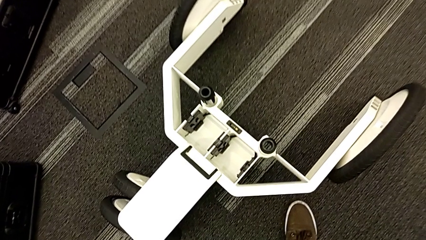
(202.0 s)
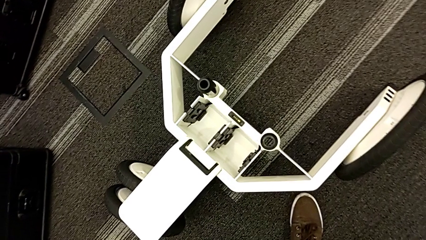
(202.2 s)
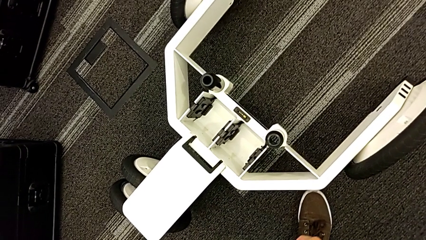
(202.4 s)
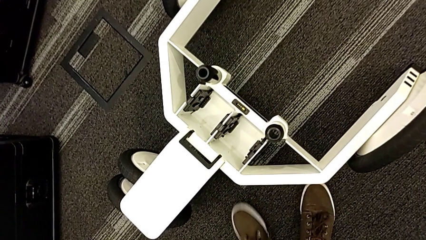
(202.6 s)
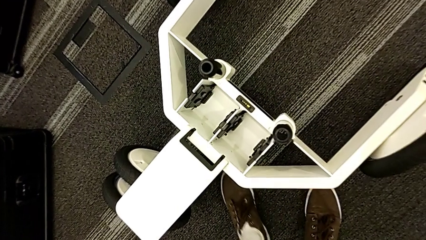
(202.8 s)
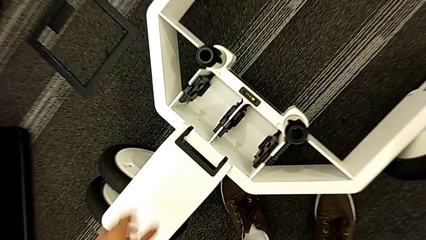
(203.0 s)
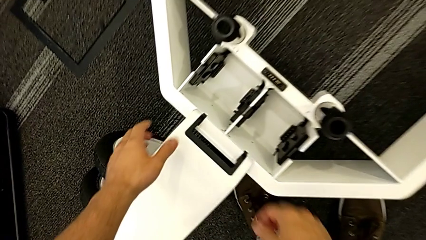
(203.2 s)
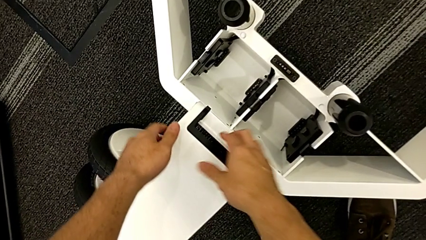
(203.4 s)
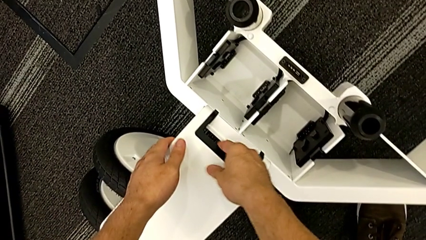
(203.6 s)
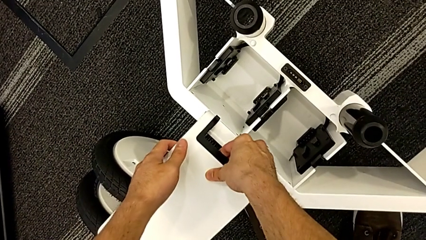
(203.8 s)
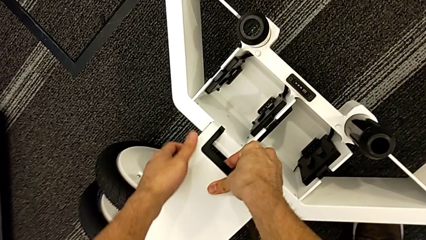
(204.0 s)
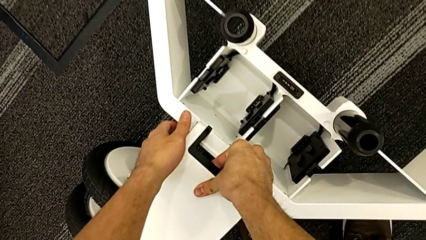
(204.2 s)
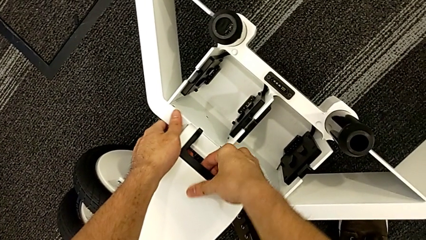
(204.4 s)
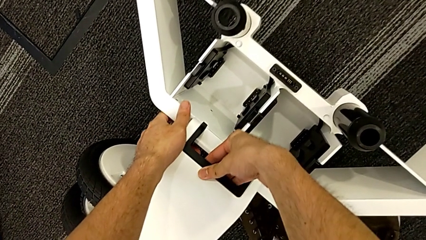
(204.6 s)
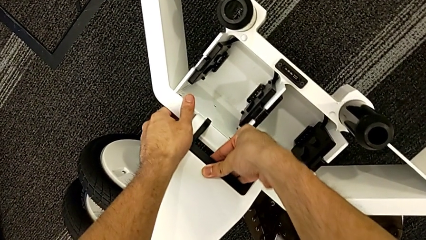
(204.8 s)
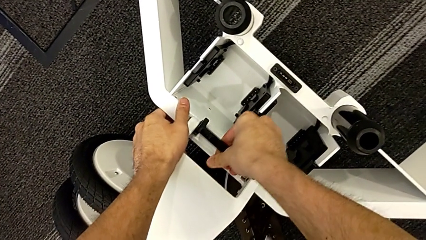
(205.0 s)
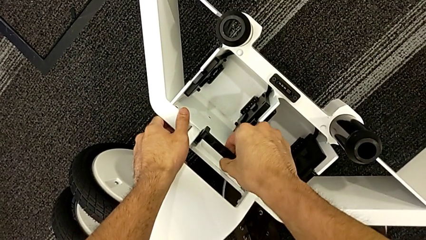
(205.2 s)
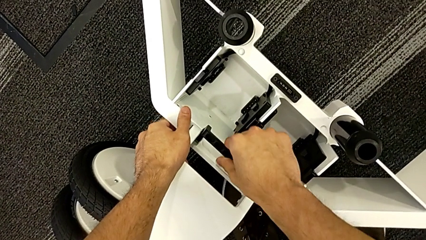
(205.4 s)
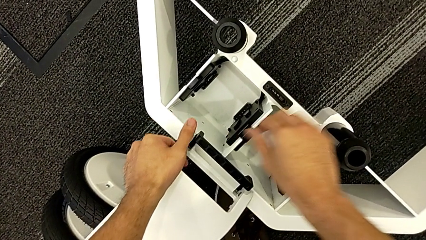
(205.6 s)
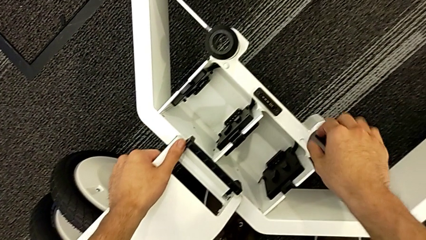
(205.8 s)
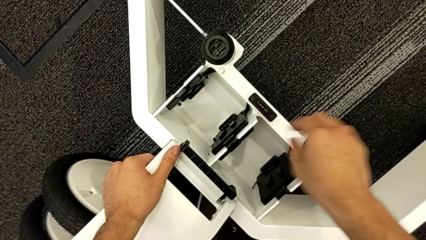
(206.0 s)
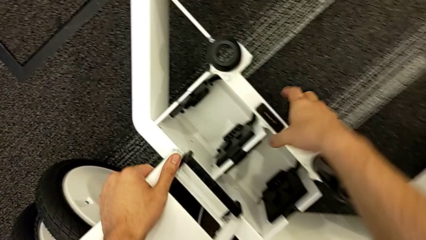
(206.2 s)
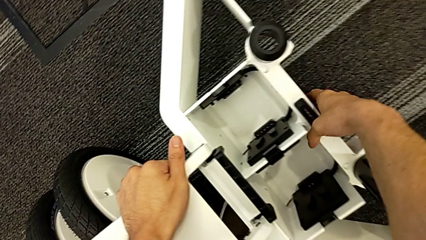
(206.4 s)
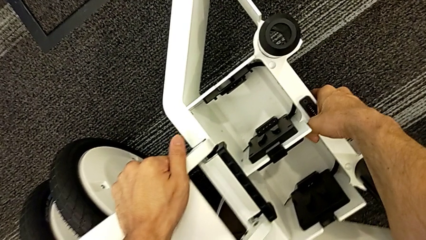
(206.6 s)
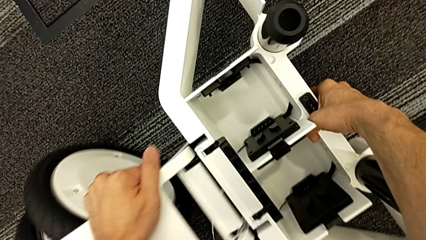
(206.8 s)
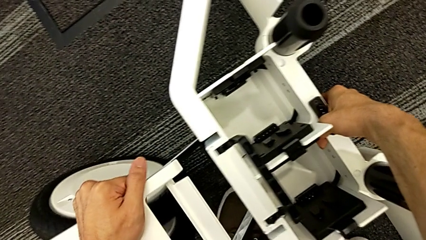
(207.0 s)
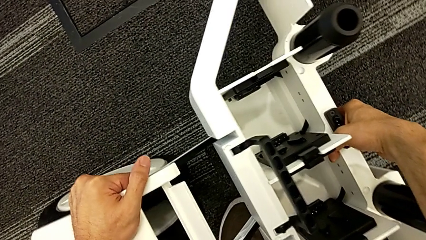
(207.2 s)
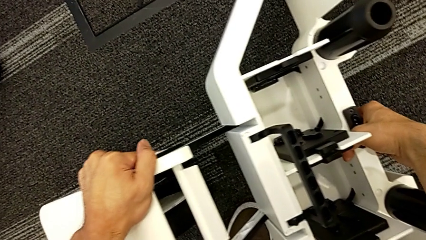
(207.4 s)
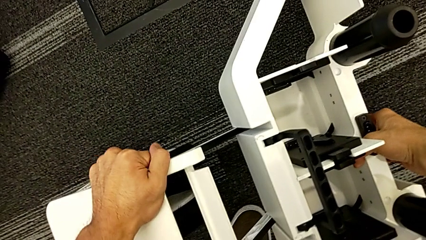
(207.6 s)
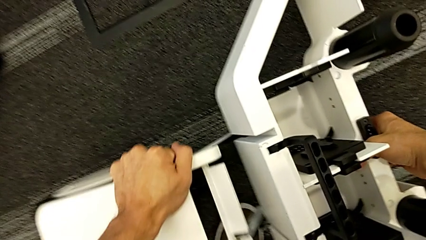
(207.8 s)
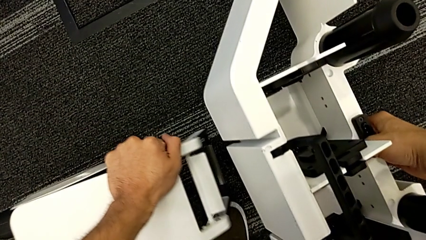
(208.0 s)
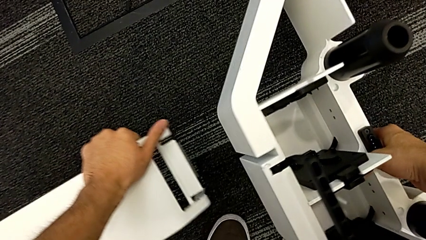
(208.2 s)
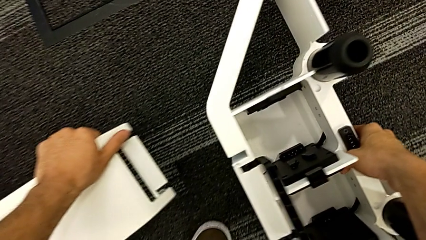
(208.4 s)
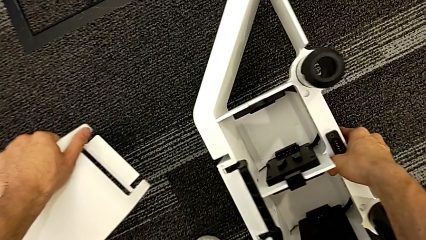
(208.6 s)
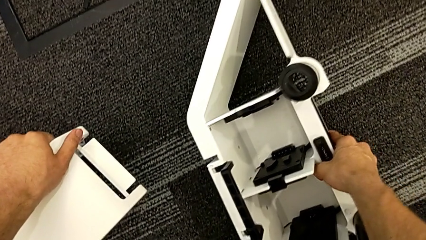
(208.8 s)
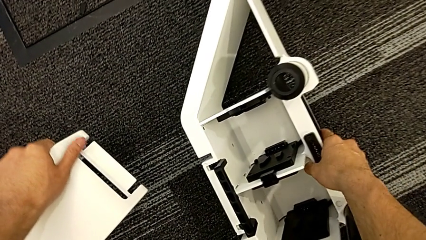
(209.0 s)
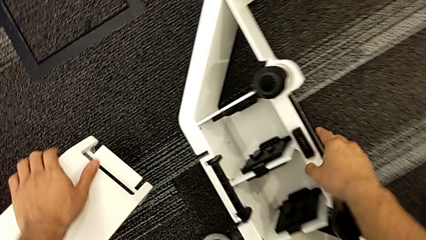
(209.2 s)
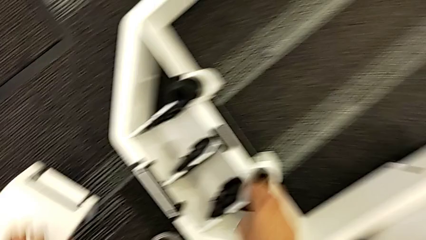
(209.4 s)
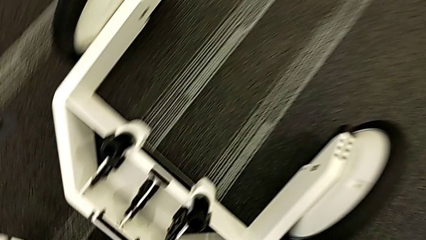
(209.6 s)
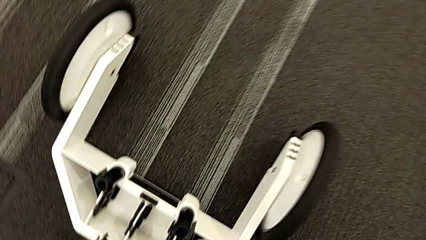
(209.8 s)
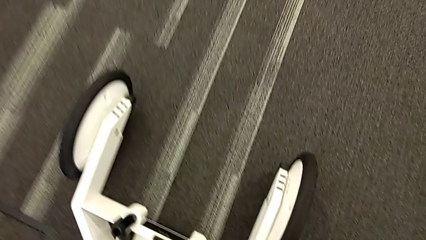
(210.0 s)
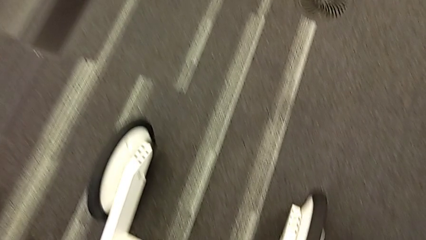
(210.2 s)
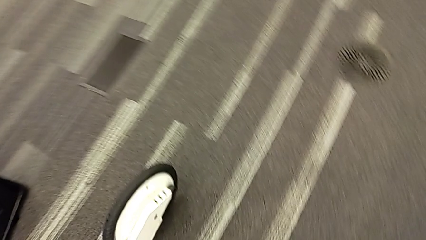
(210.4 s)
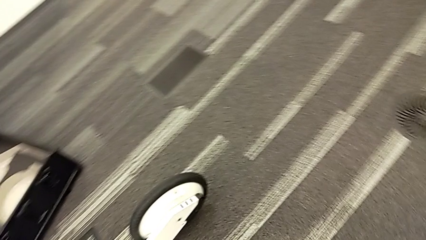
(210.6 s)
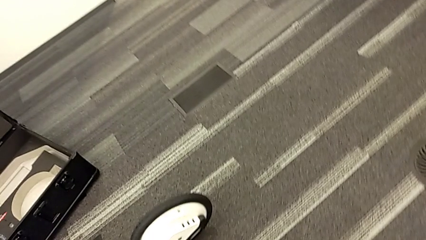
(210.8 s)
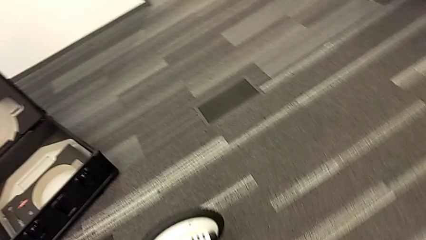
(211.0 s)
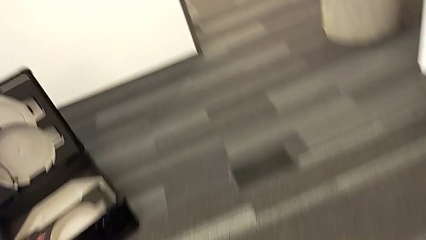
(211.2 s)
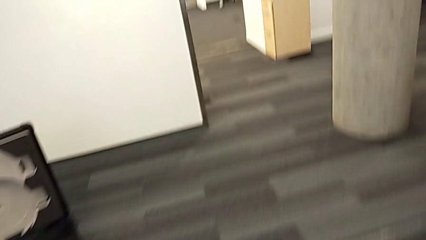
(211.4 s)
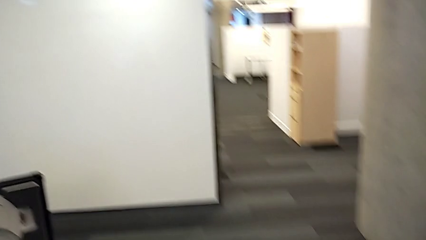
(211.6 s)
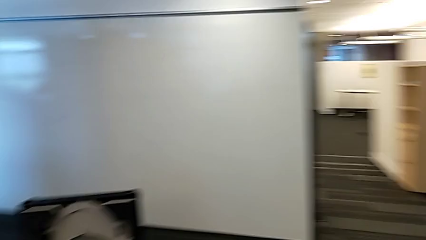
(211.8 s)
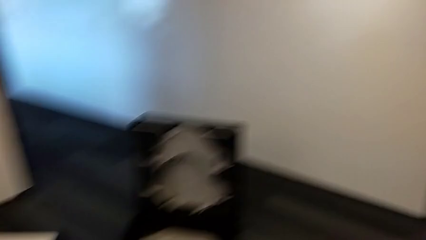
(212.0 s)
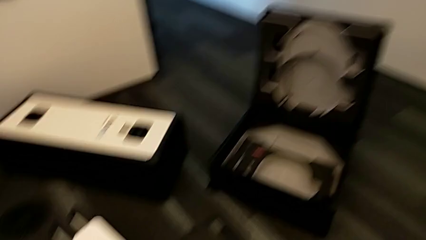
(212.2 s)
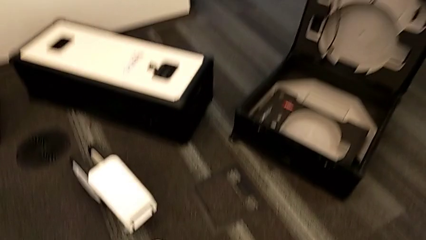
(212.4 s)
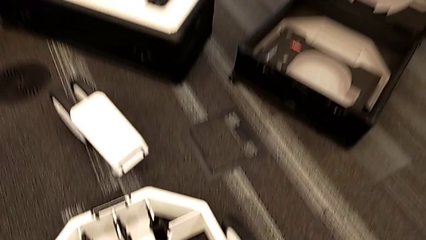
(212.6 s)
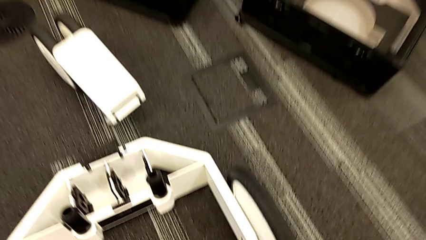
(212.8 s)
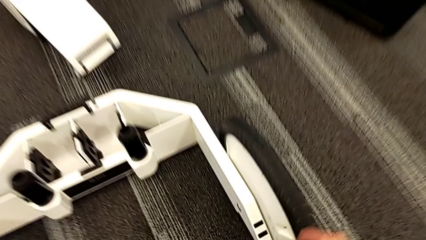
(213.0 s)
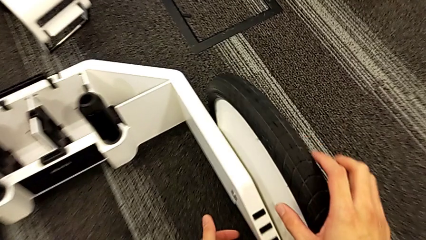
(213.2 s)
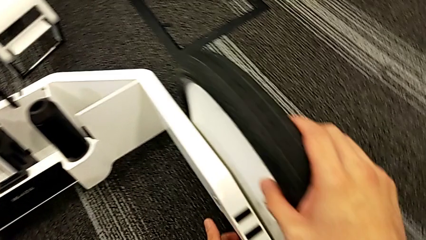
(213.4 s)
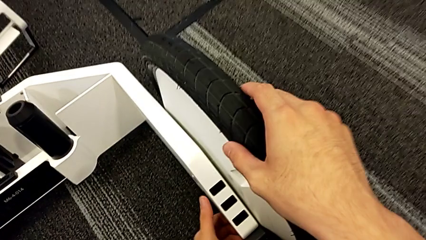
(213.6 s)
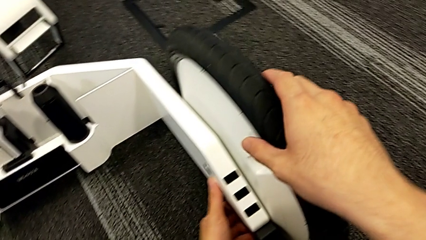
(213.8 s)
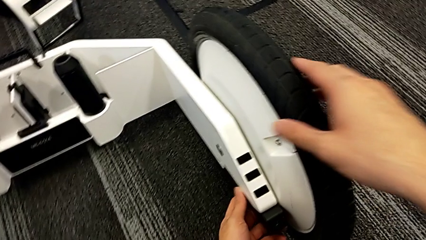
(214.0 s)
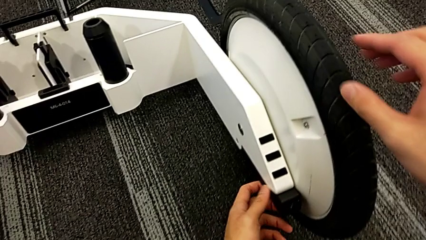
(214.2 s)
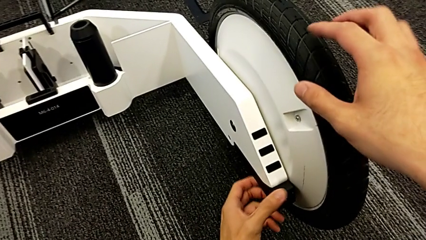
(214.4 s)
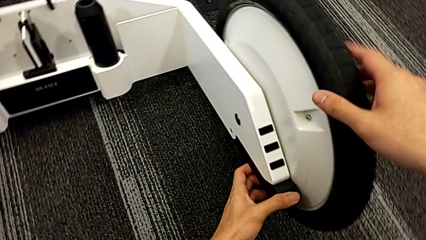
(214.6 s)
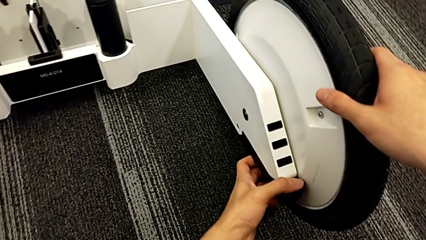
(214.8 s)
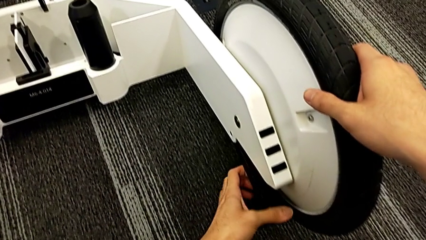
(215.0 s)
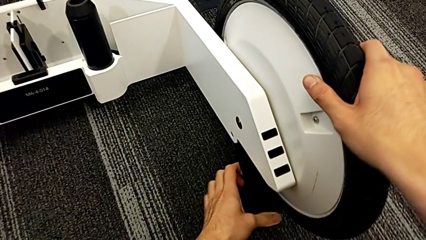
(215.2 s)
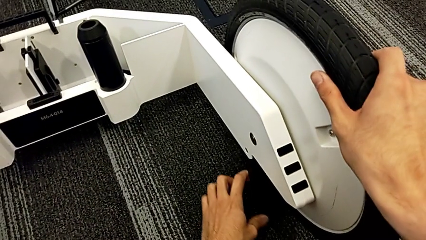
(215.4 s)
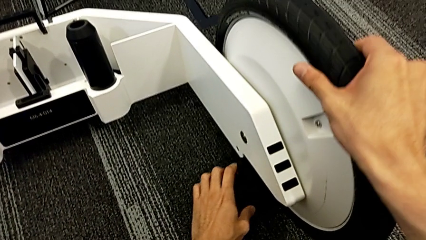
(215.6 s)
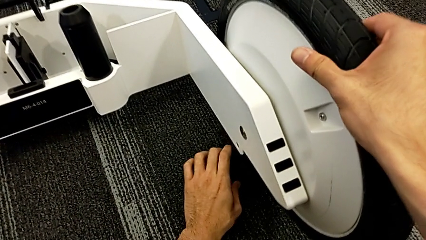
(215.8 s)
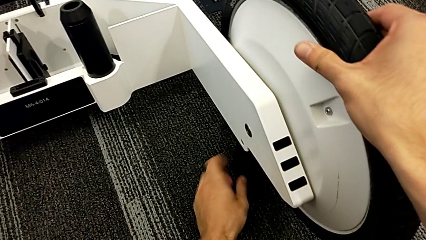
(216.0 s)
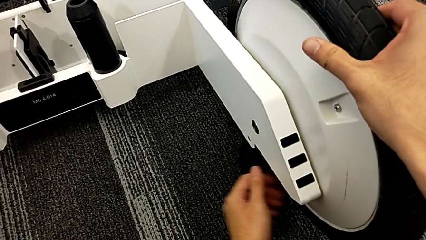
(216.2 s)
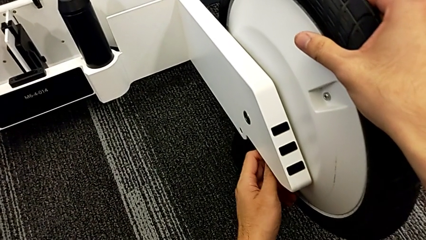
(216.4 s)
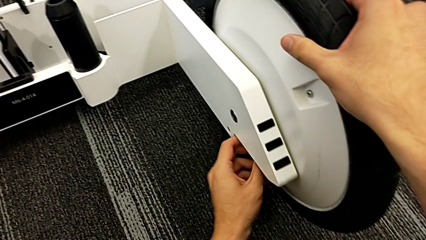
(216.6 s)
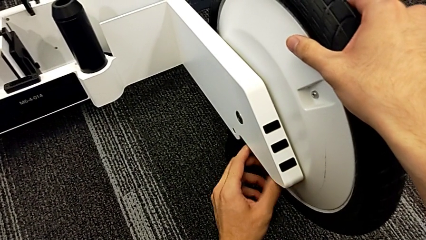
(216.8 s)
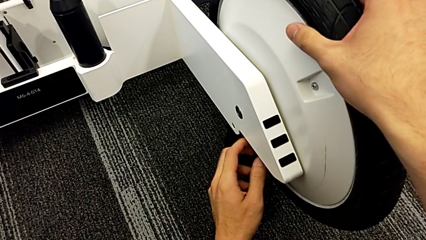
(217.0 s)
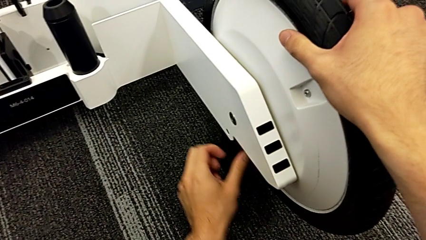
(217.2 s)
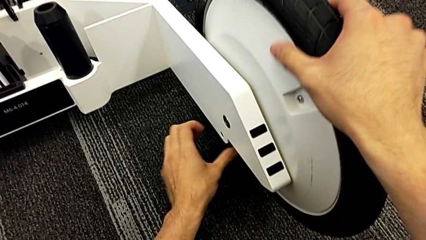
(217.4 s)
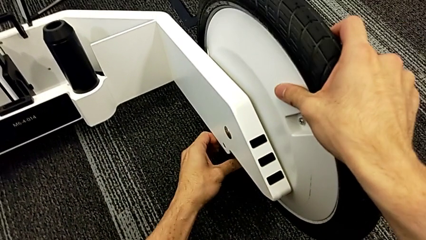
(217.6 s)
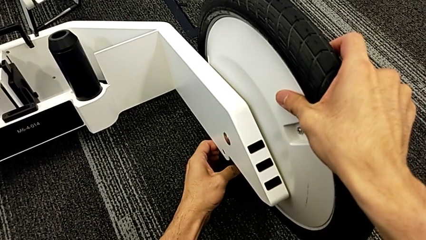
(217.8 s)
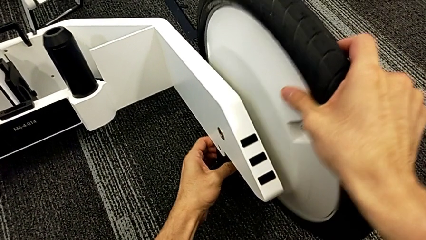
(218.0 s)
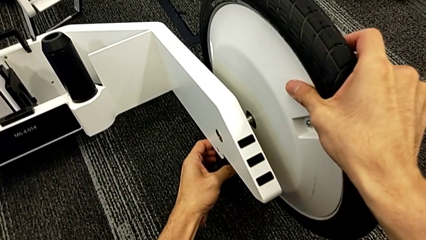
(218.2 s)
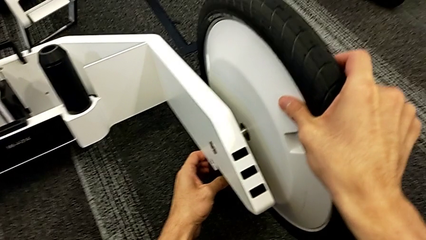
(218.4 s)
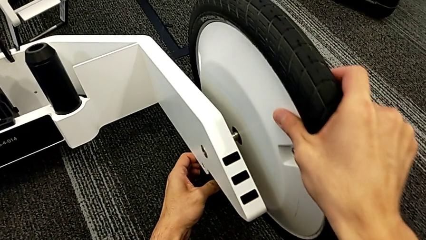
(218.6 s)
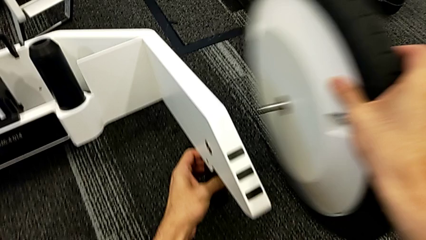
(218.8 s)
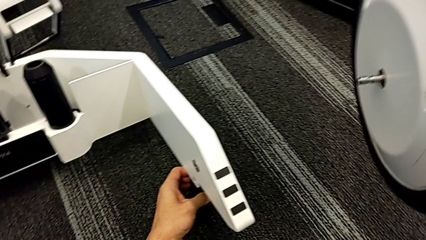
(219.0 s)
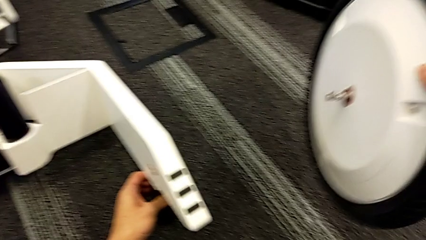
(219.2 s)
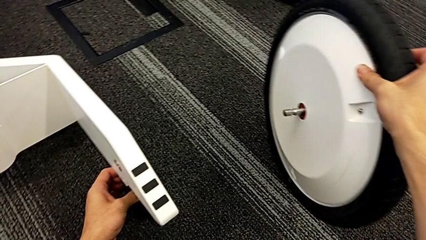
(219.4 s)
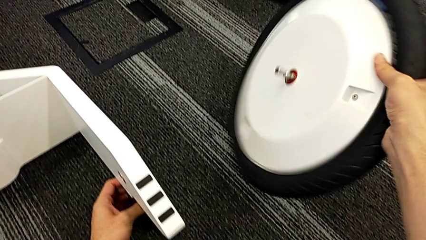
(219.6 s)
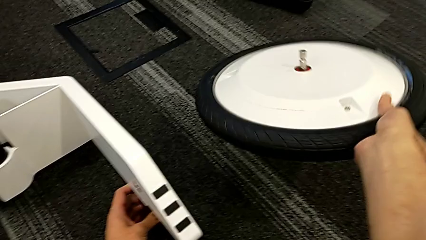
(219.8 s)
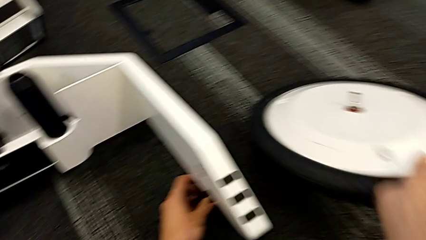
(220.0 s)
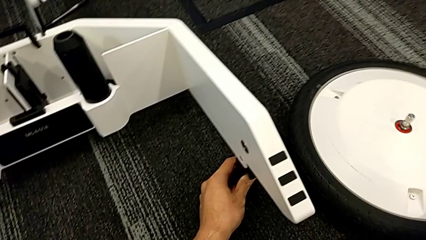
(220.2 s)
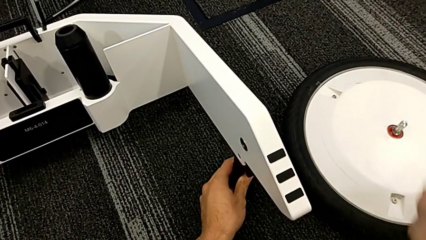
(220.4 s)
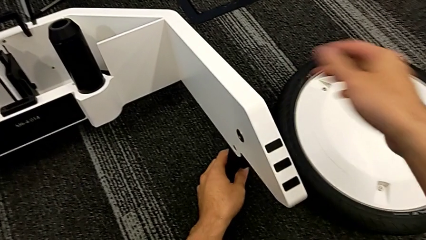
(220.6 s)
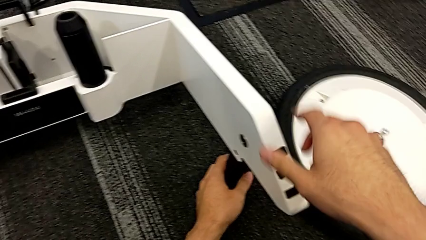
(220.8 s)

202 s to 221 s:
The camera wearer is disassembling the wheel unit. They grab the wheel, unlock it and withdraw it. They grab the wheel, unlock the first wheel, withdraw it and drop it.
